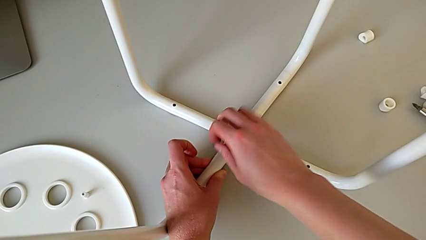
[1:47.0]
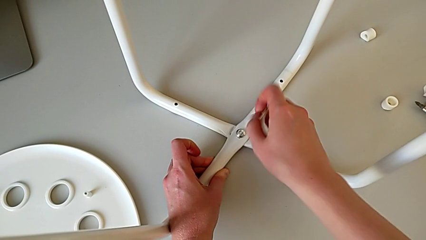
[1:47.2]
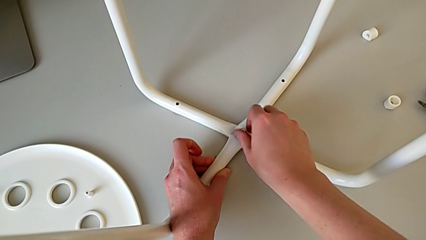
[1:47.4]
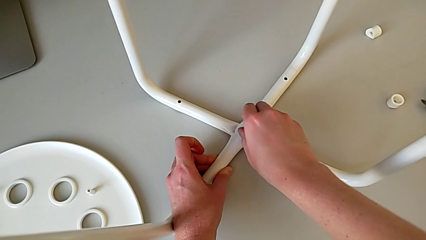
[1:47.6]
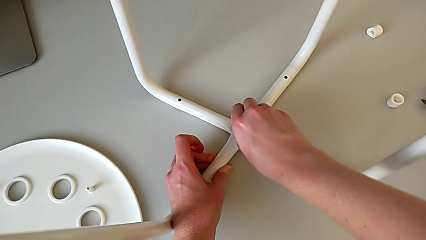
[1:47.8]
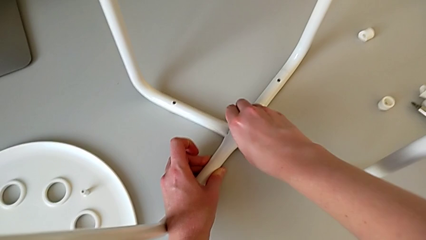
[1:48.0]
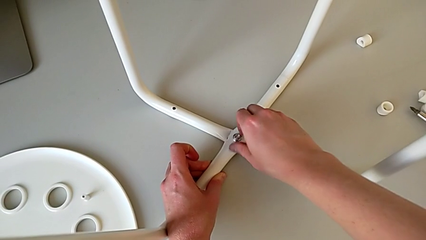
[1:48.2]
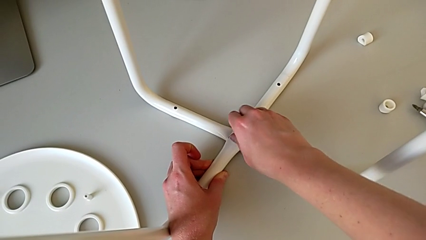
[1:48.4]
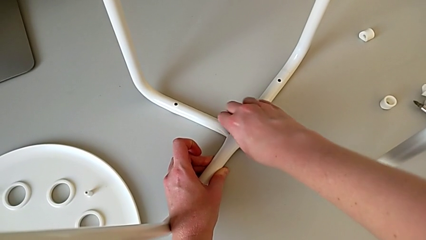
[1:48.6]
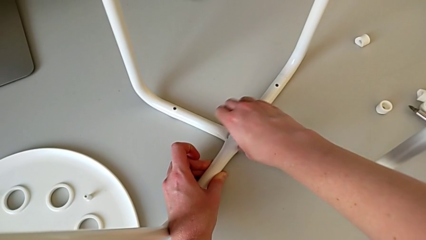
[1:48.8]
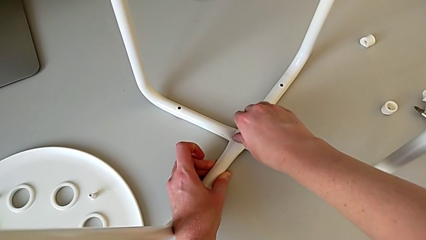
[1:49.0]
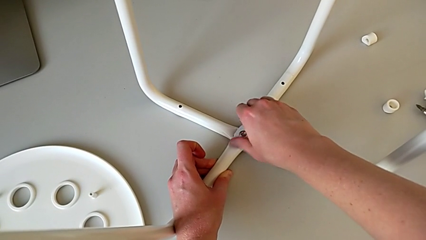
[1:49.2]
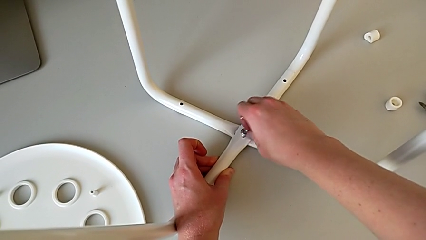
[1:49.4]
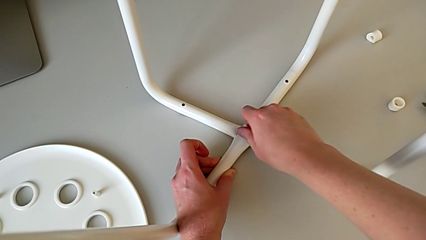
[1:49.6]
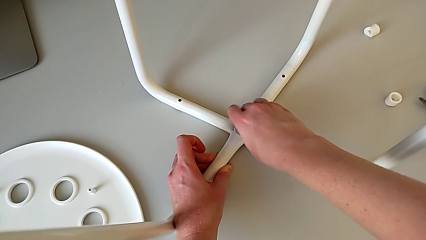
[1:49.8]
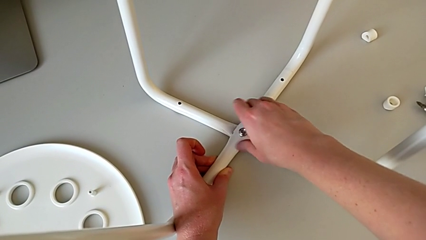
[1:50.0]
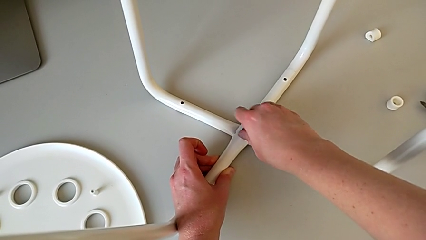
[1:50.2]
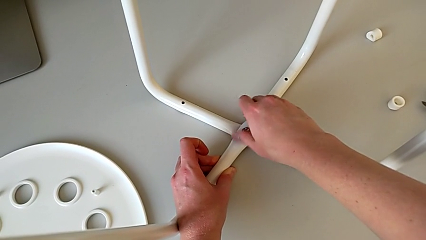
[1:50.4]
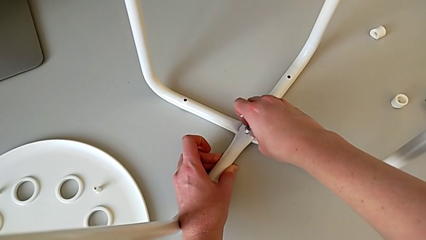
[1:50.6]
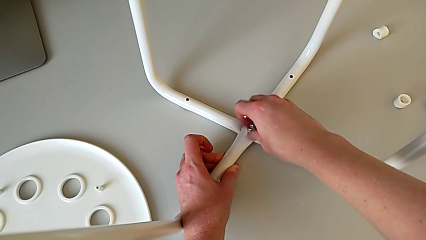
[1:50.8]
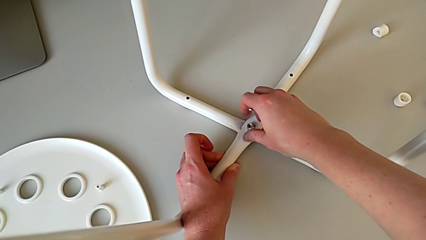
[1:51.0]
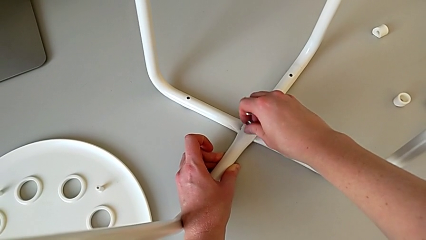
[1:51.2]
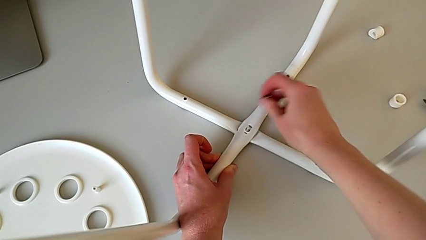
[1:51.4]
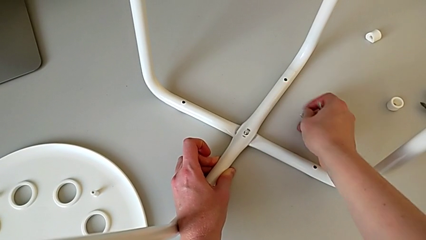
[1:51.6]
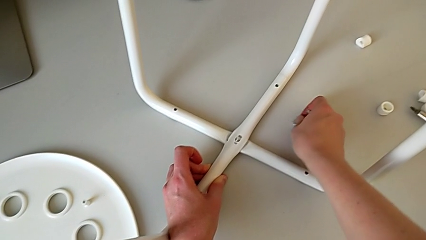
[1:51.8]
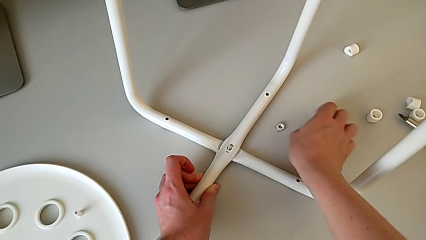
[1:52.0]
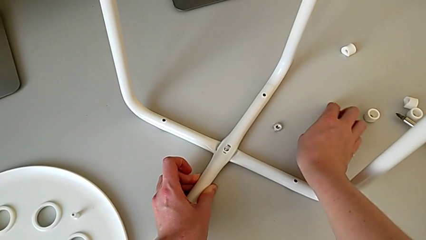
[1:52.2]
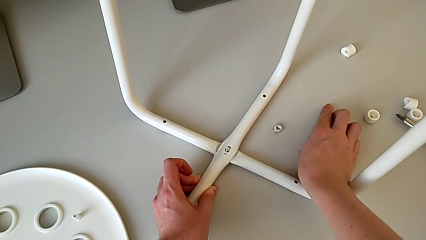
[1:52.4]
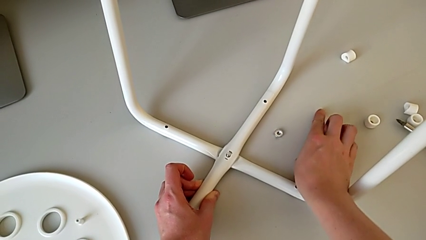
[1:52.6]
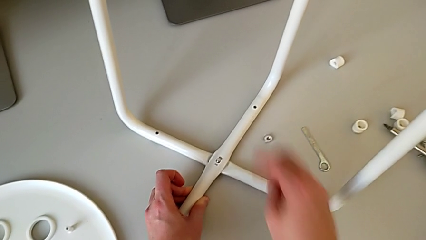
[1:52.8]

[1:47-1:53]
The camera wearer is unscrewing the middle hex nut on the leg of the chair. They withdraw the hexagonal wrench, unscrew the middle hex nut, disassemble it, place it and place the hexagonal wrench.

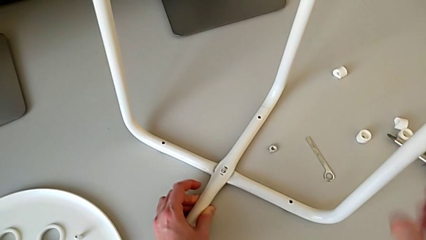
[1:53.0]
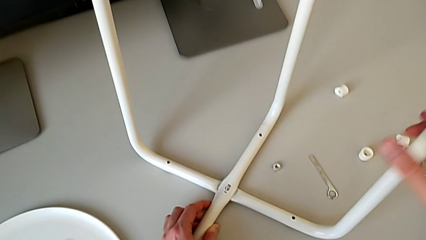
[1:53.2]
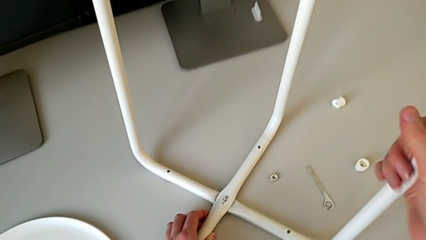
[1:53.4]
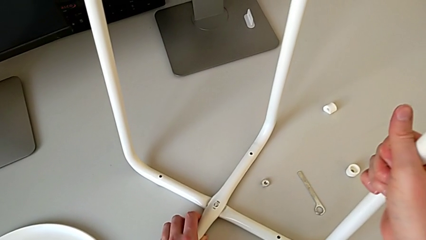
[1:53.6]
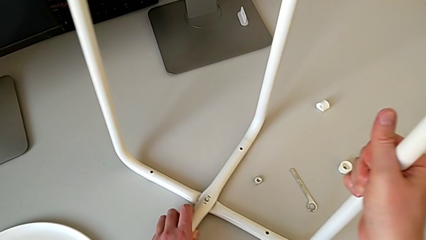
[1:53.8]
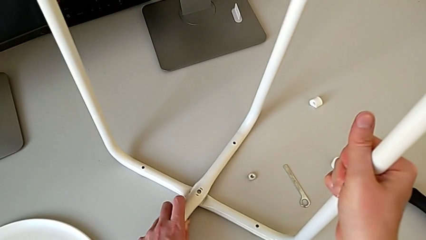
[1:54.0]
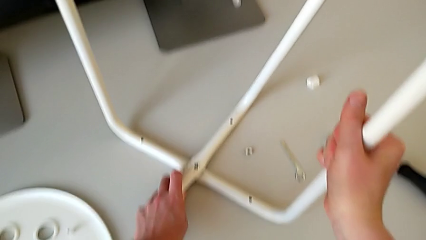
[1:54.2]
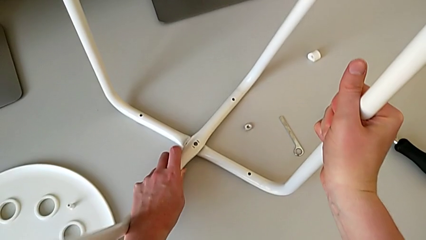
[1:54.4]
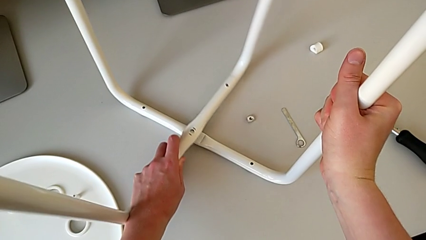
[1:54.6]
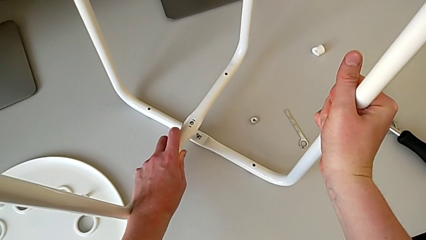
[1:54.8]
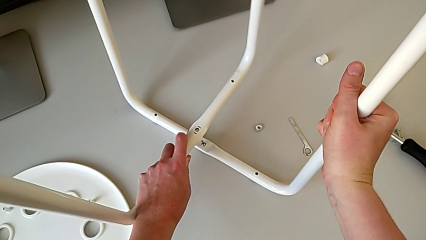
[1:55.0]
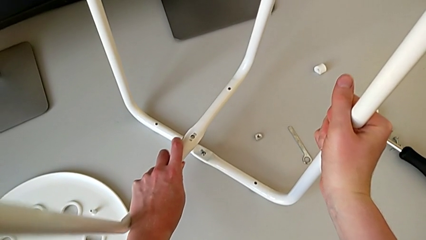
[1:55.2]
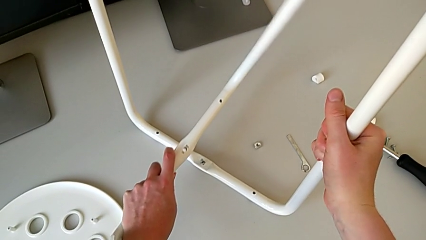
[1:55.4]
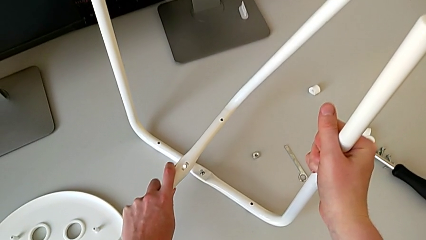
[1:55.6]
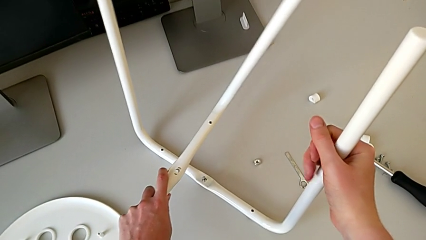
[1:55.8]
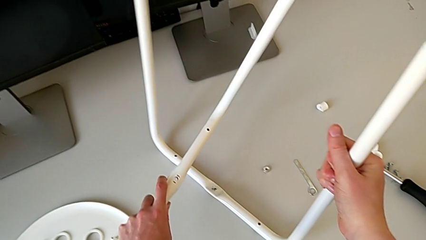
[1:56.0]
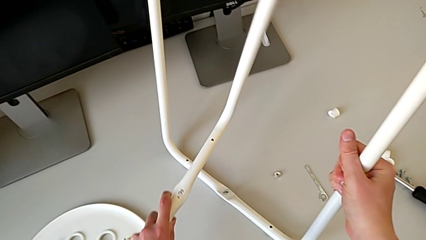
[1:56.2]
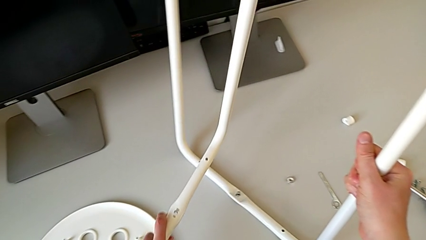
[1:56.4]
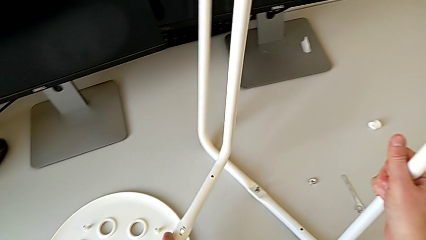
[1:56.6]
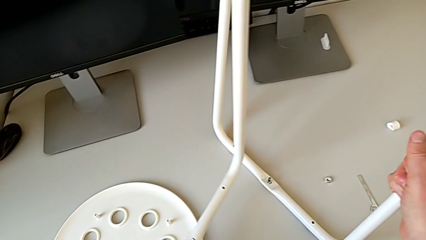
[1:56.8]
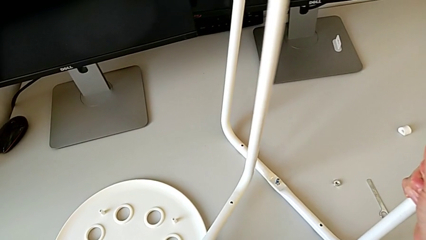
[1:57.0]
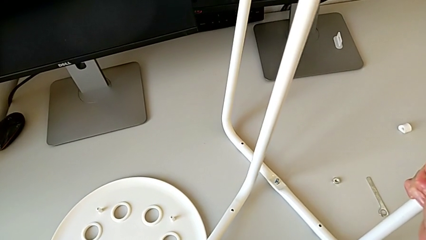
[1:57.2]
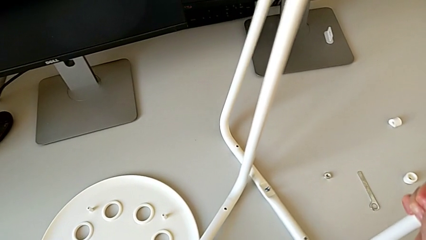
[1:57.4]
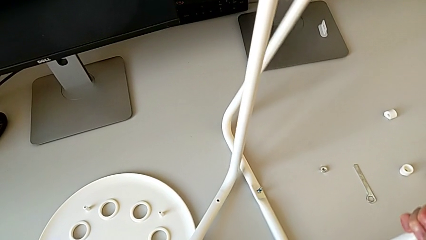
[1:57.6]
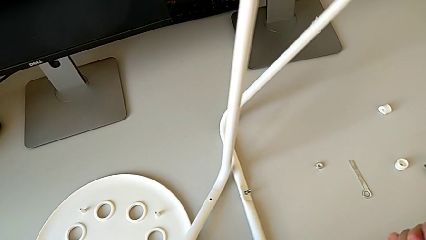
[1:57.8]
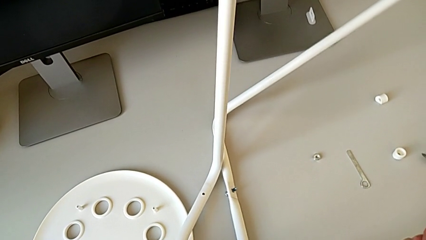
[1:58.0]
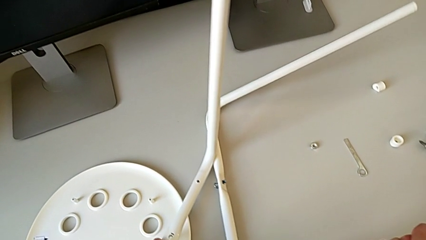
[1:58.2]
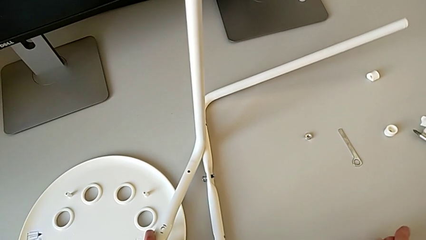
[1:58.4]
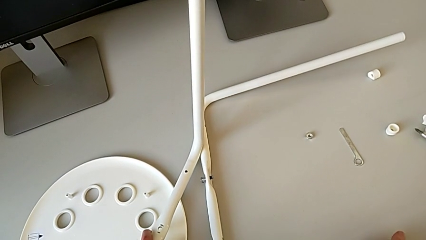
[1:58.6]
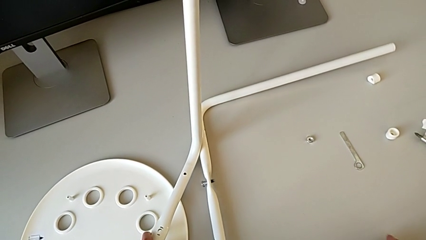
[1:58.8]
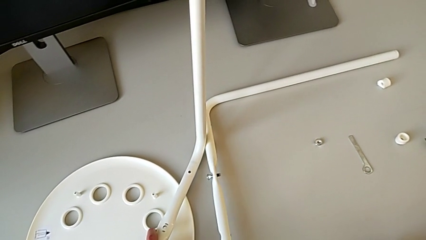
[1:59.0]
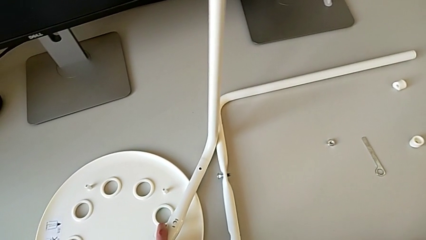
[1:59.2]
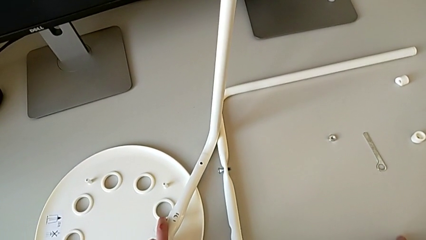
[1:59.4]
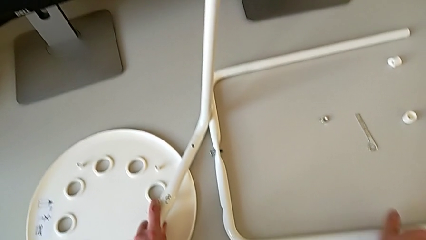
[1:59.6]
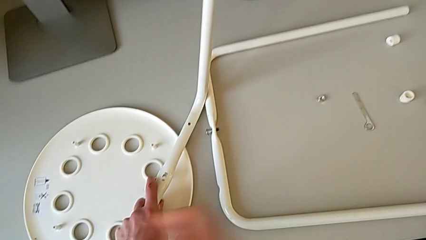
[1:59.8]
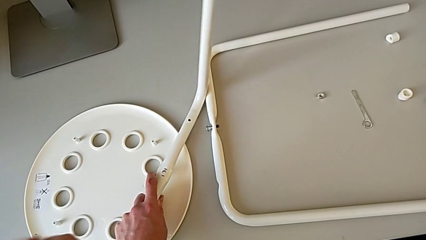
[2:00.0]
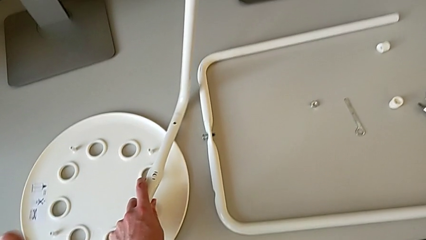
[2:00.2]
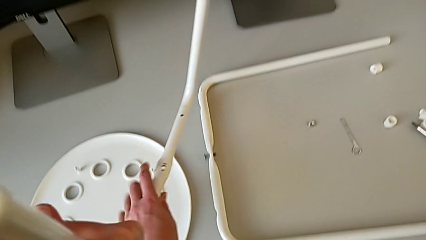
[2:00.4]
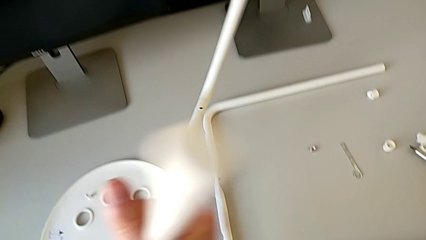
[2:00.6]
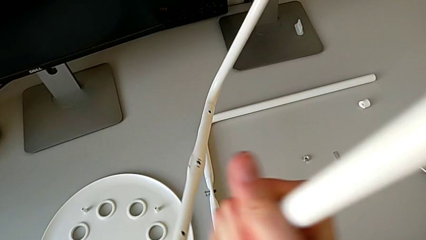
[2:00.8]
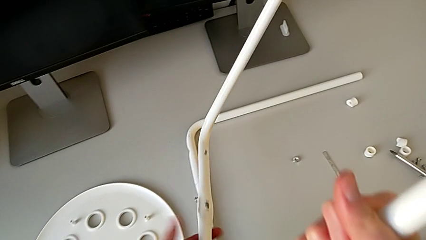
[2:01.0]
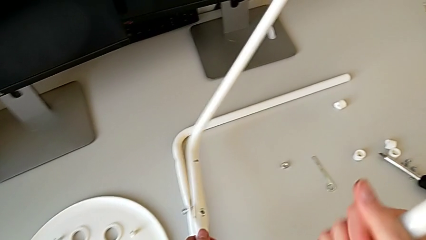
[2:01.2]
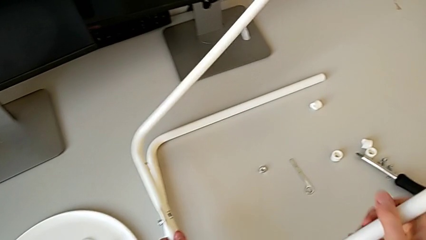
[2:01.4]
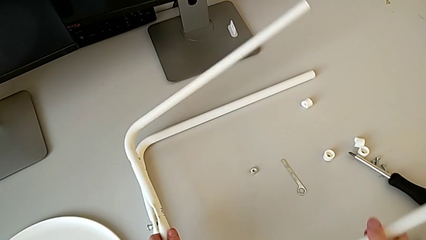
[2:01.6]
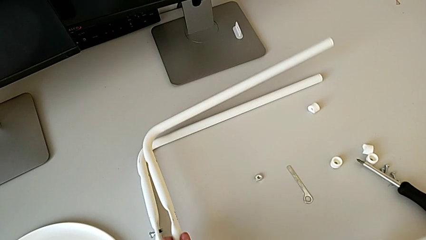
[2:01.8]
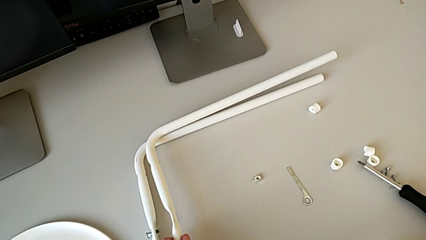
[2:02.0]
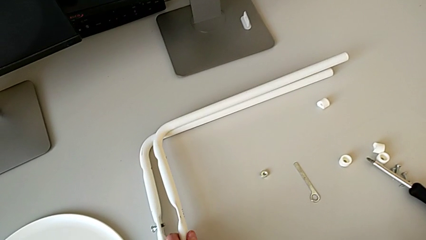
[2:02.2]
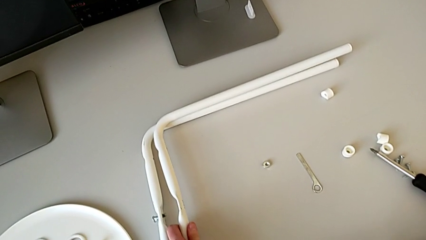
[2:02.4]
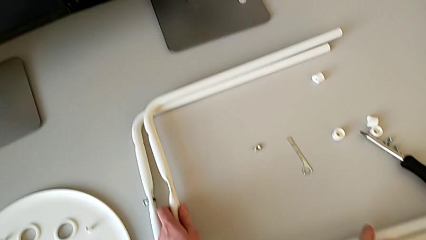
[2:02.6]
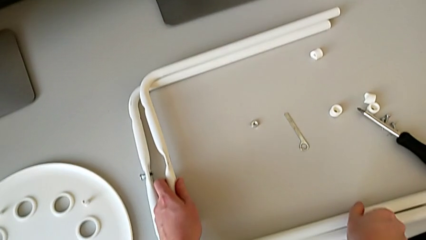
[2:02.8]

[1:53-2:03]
The camera wearer is disassembling the legs of the chair. They grab the second leg, disassemble the leg, lift the first leg, hold it with the left hand, place the second leg with the right hand, lift the first leg and place it.
